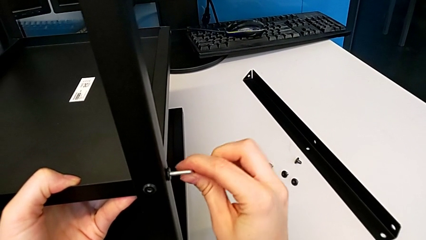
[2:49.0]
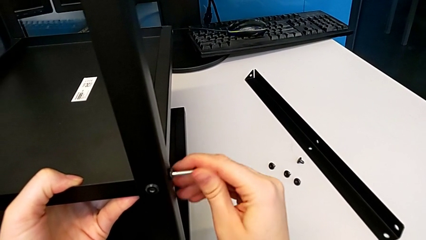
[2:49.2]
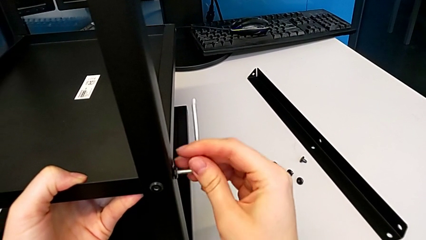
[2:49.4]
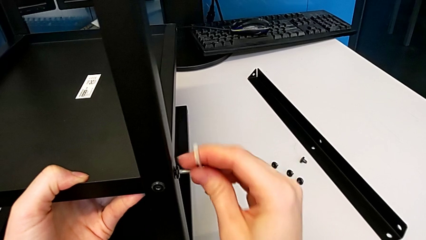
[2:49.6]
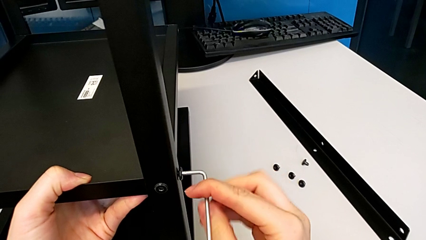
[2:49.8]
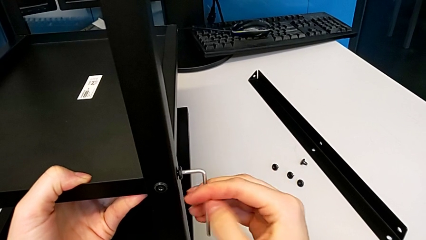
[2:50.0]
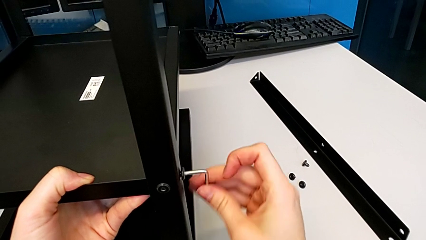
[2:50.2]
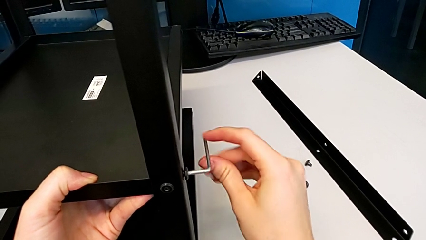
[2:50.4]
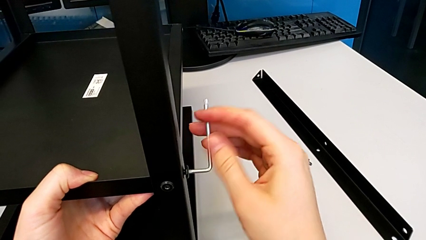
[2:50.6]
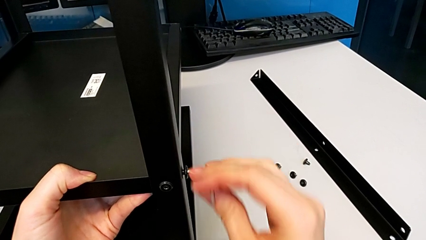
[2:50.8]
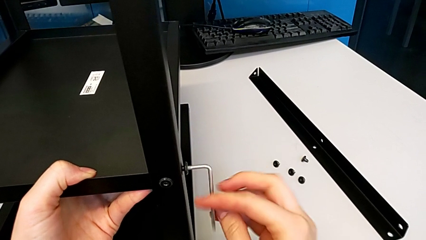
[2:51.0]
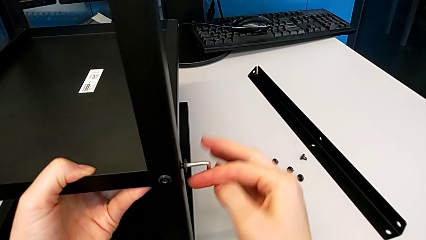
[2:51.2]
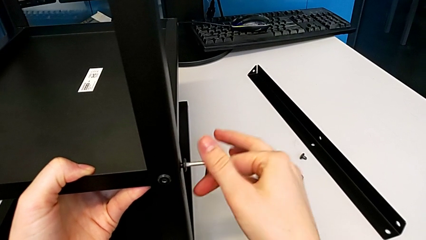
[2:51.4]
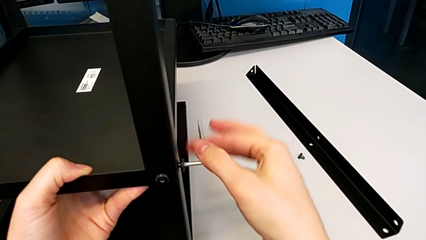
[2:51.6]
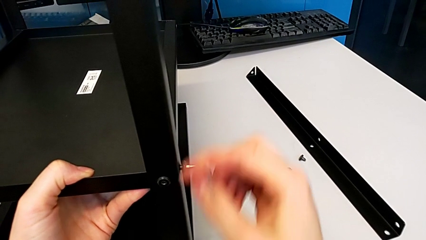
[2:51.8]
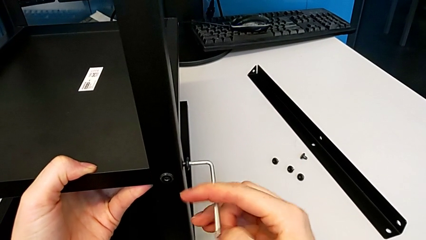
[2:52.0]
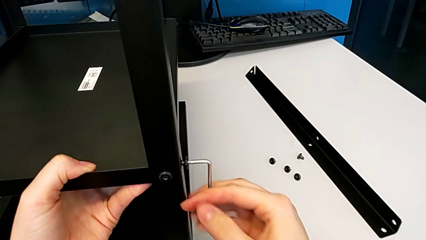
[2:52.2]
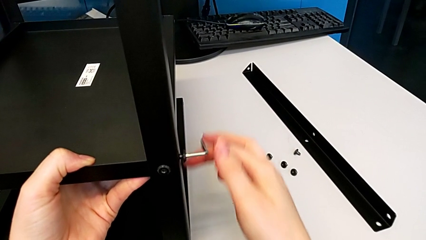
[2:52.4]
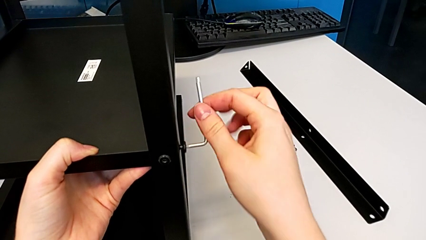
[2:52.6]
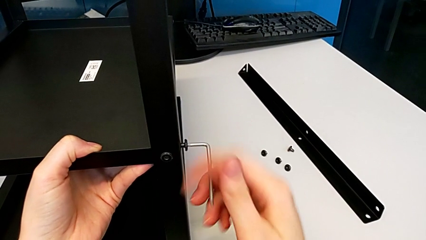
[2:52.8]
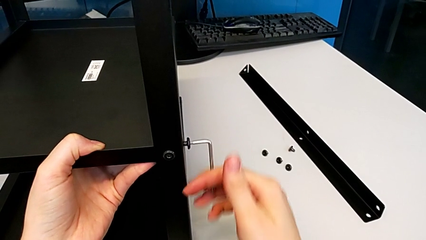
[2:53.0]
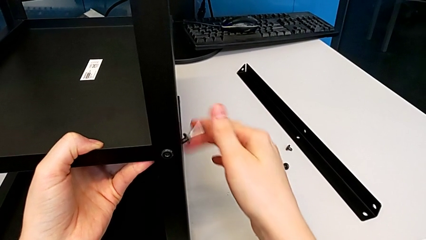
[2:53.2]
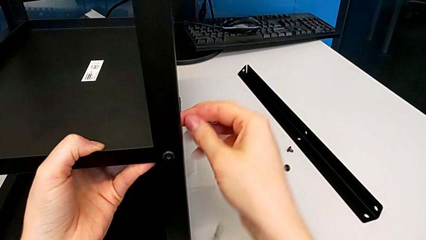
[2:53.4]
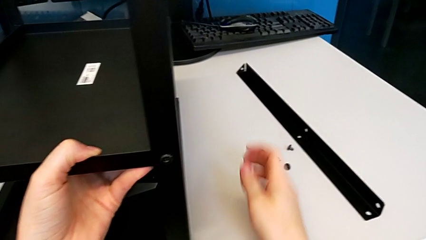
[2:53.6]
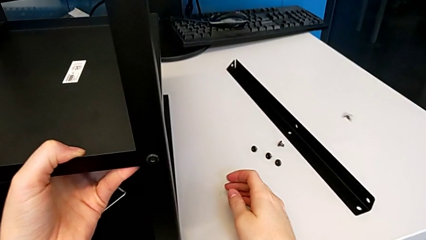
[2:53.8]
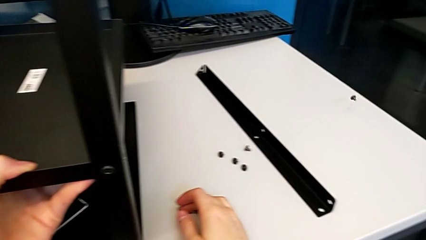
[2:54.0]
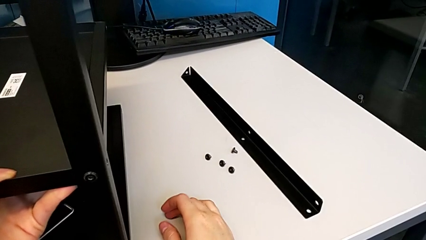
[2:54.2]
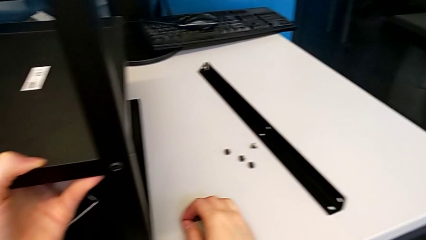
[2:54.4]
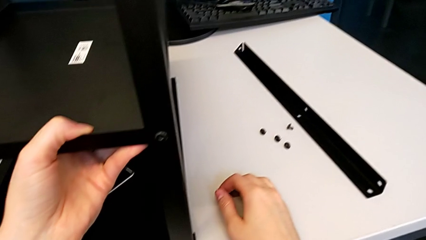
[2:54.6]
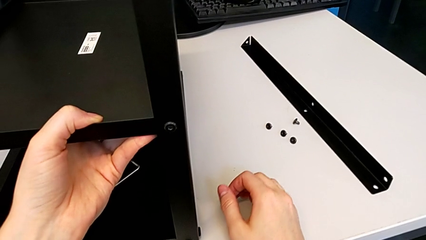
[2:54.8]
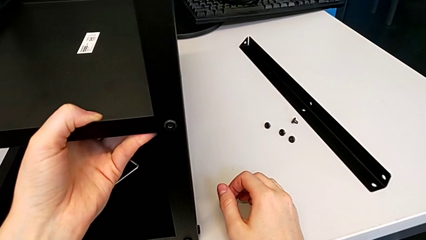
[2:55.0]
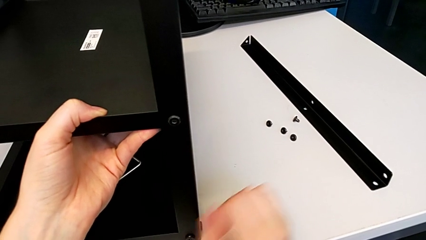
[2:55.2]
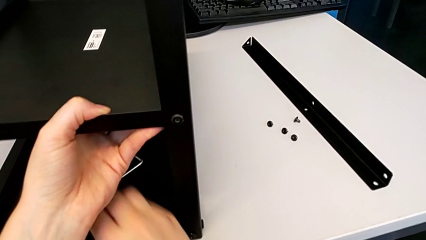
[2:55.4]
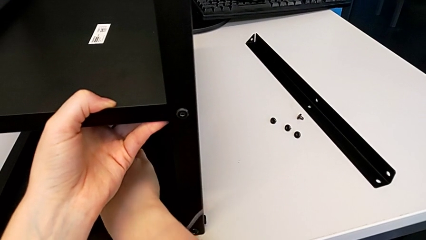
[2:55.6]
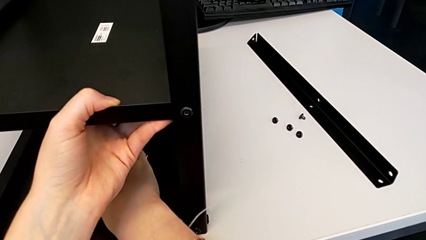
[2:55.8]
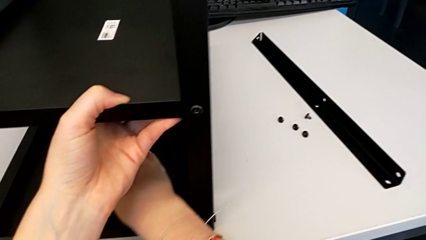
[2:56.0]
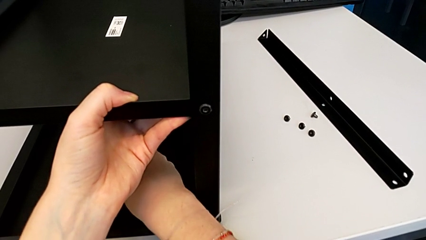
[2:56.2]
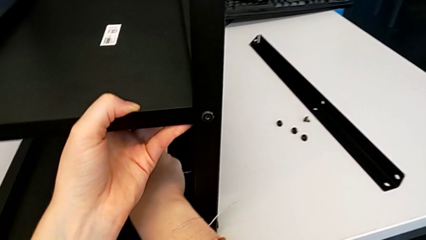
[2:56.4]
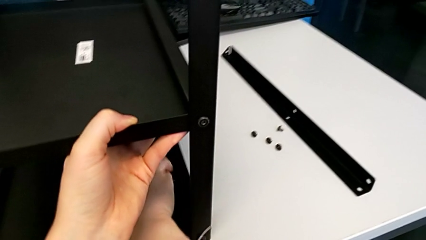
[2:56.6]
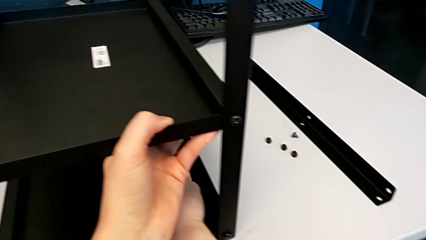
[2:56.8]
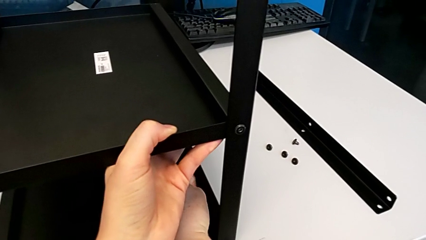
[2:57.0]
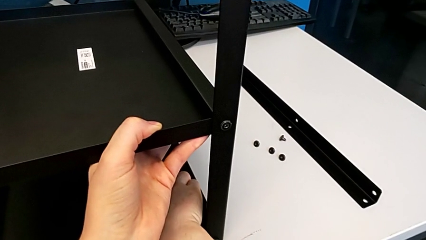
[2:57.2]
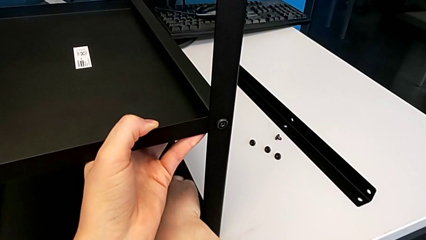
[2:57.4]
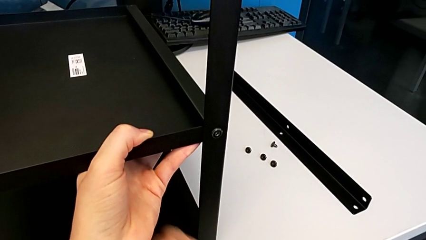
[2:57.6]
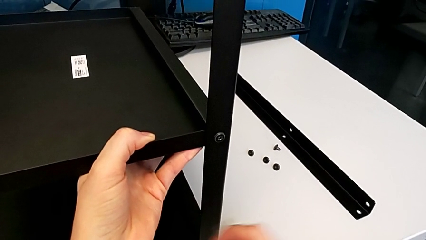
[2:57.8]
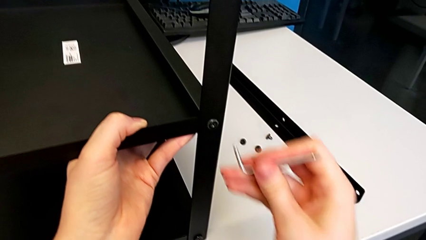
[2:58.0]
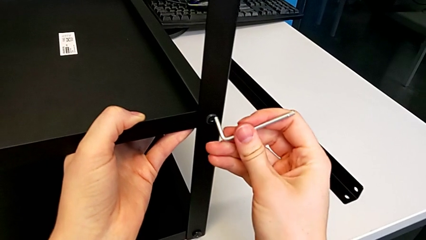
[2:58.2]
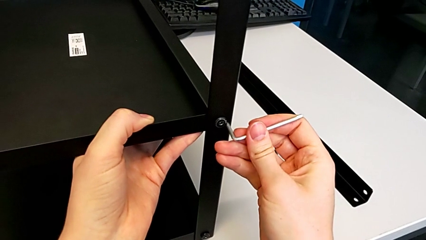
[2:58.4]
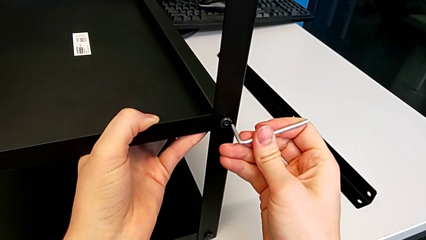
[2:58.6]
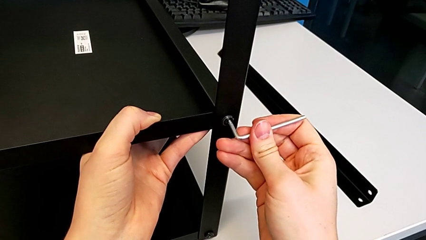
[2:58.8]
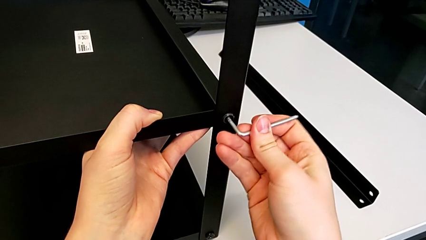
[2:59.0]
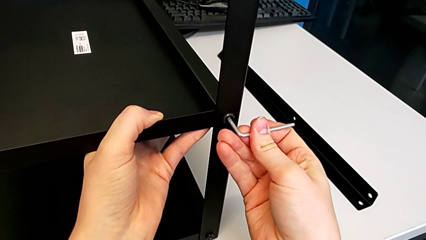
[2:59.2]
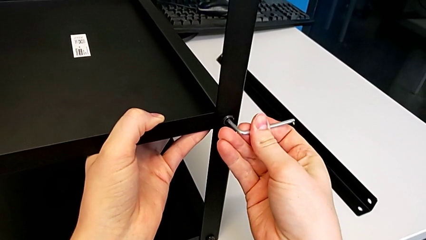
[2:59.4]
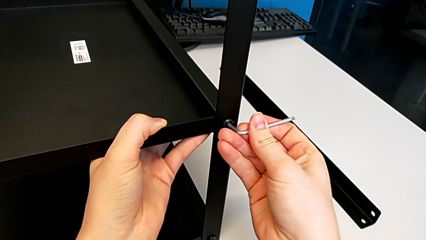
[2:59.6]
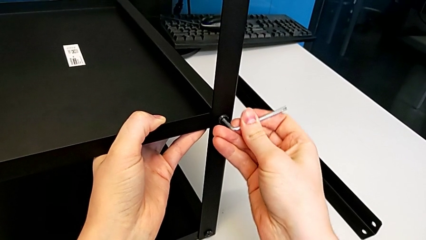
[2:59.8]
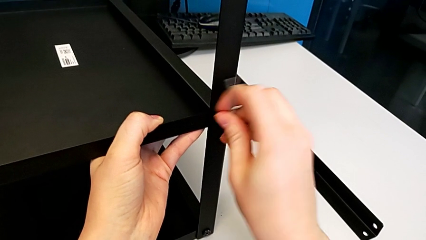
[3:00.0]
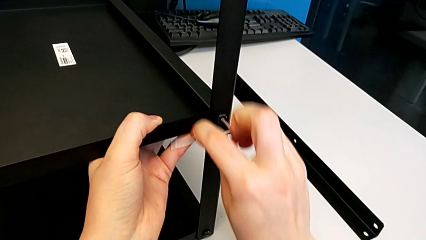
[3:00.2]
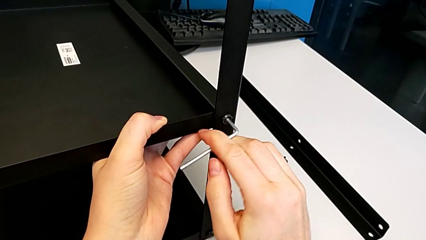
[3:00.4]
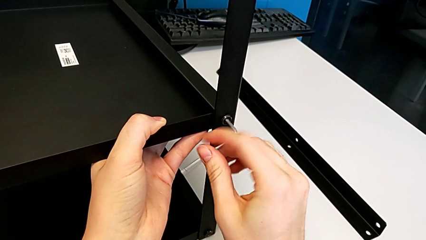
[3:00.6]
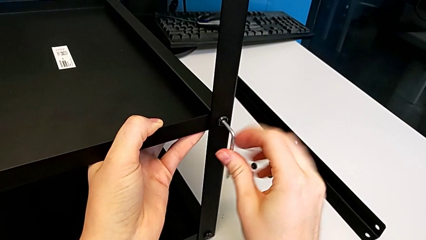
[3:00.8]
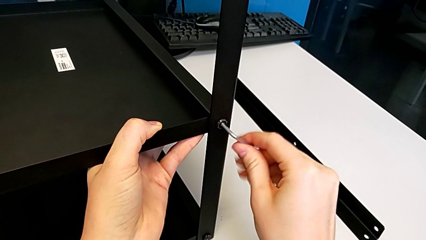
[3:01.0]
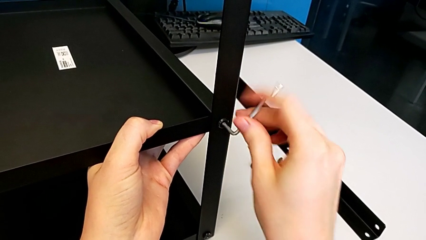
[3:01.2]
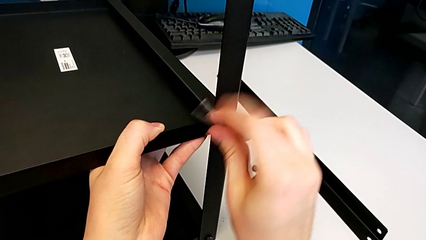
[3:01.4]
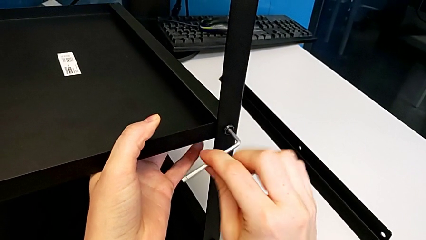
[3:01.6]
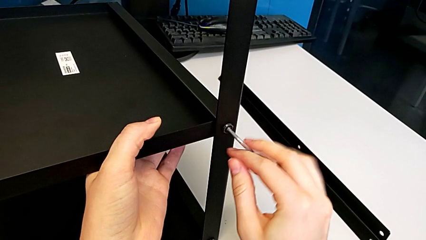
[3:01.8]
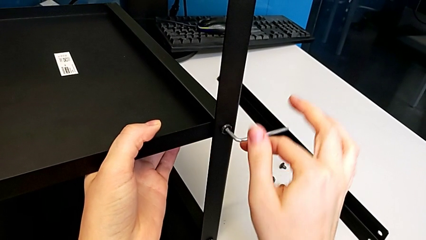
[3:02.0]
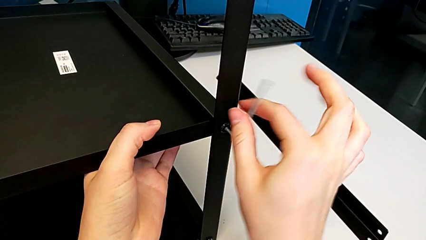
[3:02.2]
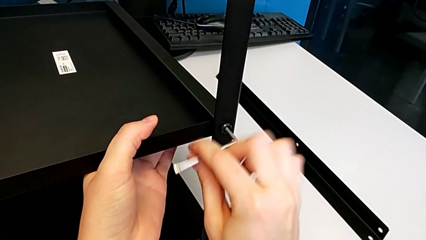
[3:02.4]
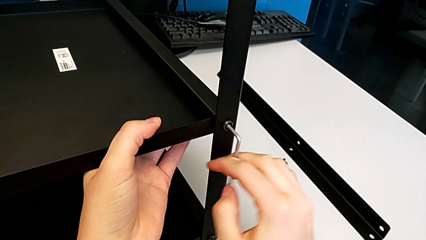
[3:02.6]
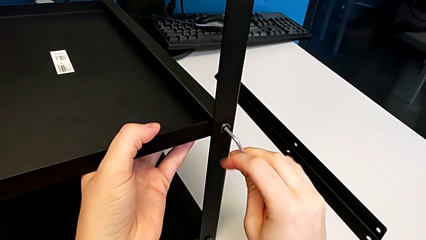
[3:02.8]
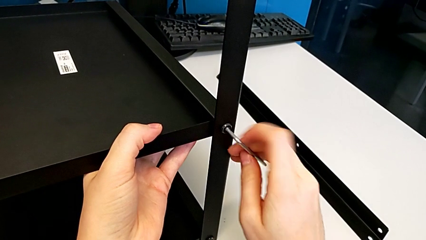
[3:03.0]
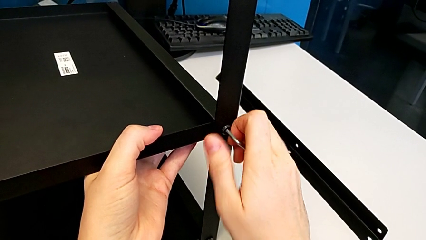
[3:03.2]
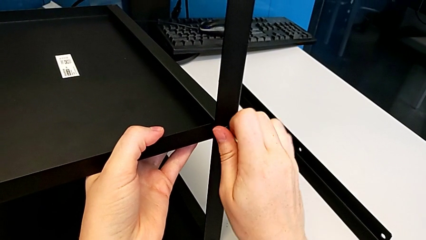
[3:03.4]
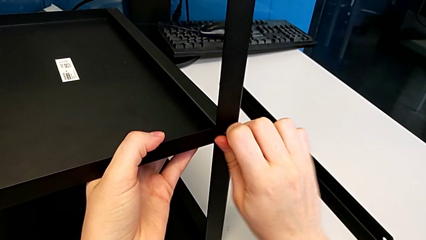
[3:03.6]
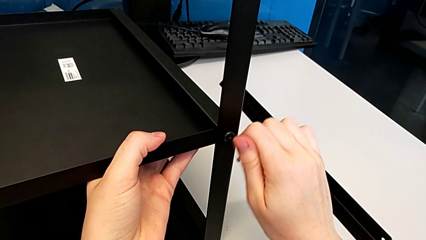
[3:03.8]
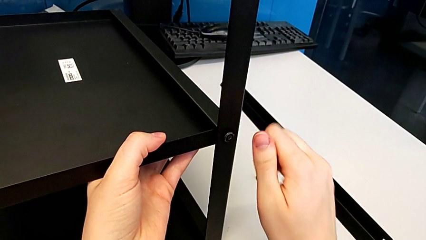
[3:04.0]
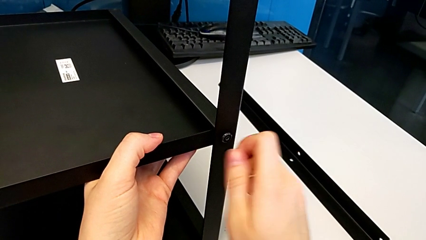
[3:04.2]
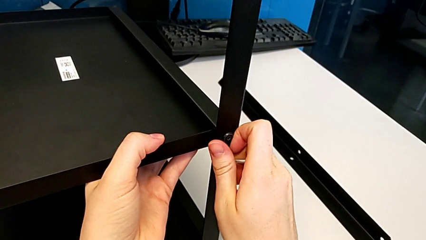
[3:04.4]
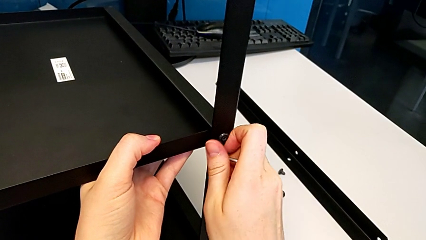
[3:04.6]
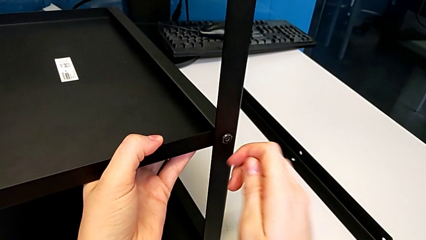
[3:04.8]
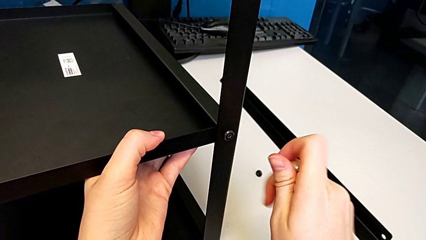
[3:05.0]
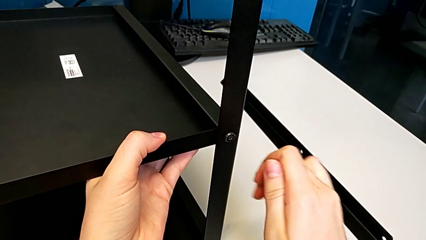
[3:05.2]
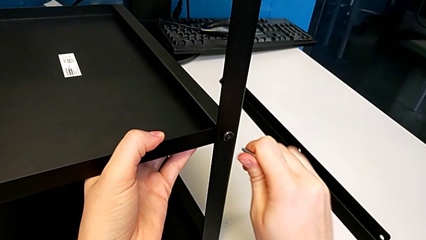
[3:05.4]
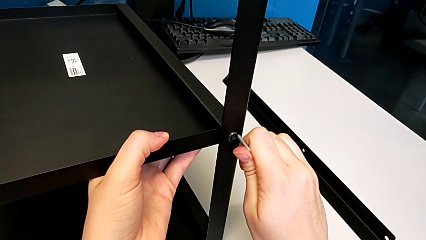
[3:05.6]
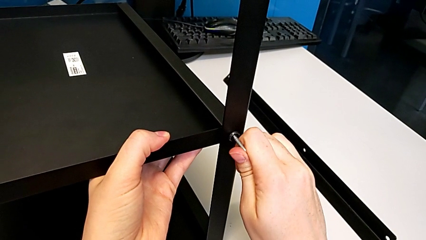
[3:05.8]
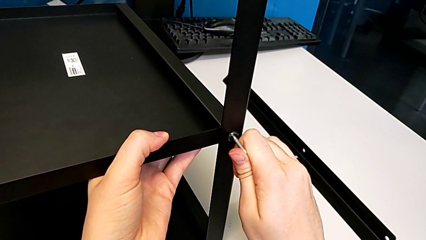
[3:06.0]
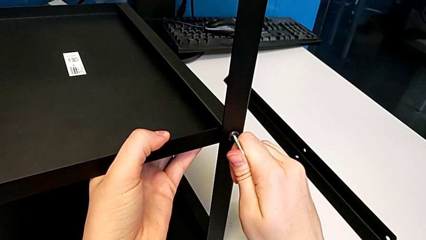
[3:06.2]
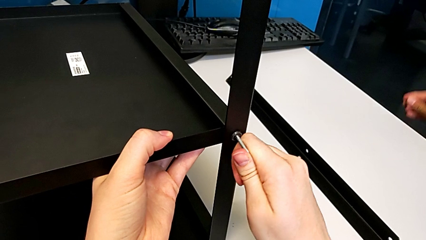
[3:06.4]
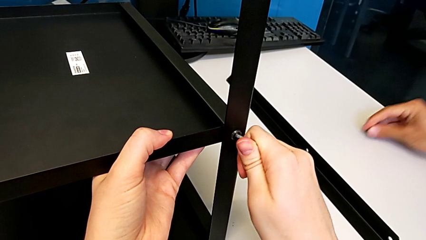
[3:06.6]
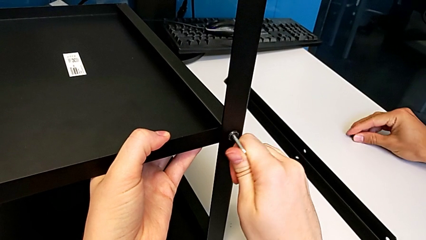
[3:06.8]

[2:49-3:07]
The camera wearer is disassembling the second leg. They unscrew the hex socket head and wrongly drop the Allen wrench and drop the hex socket head with the right hand. They grab the Allen wrench, insert it, unscrew the hex socket head, withdraw the Allen wrench, approach the hex socket head and insert the Allen wrench.
